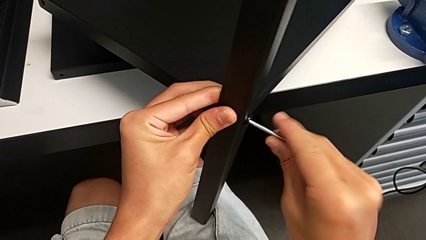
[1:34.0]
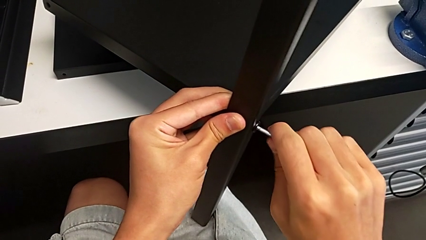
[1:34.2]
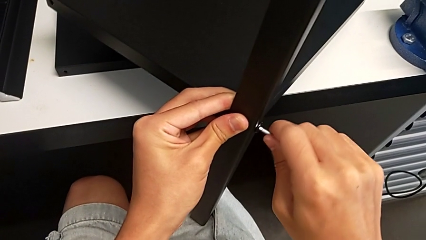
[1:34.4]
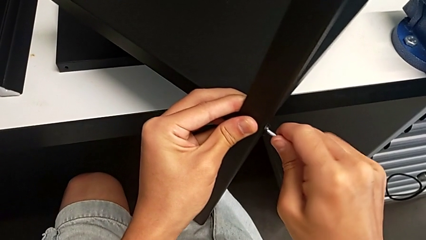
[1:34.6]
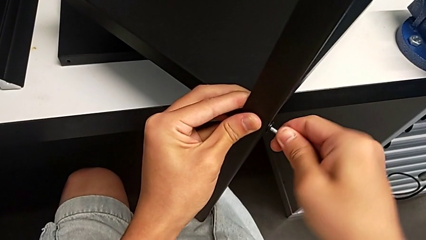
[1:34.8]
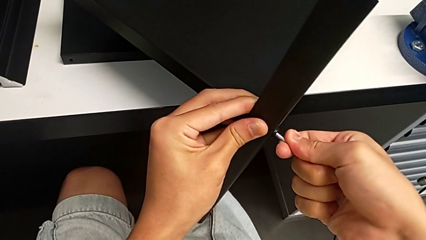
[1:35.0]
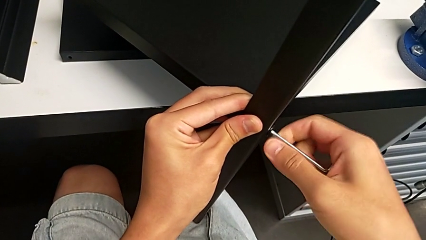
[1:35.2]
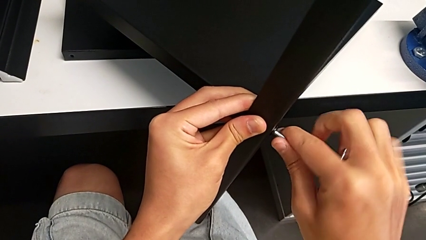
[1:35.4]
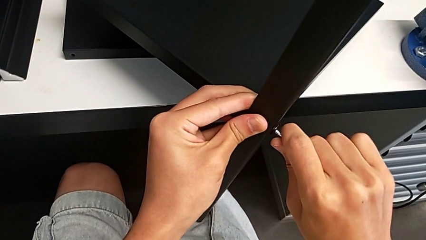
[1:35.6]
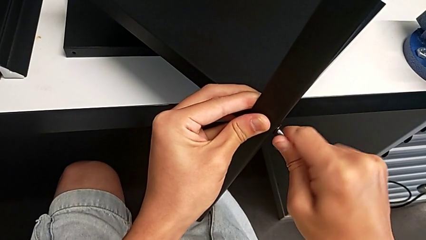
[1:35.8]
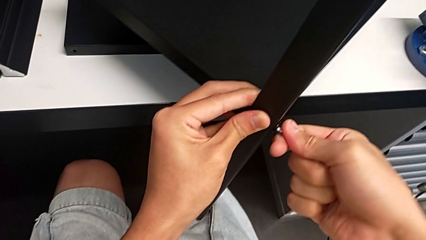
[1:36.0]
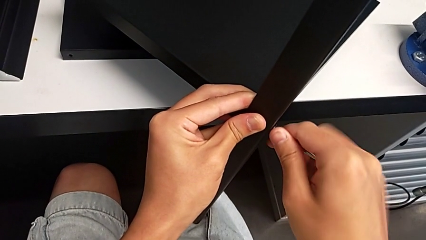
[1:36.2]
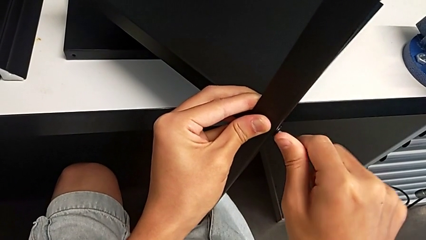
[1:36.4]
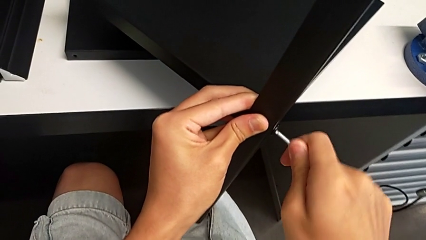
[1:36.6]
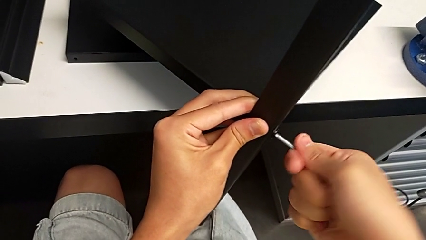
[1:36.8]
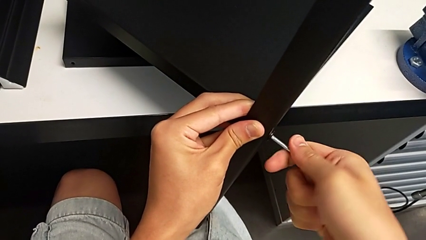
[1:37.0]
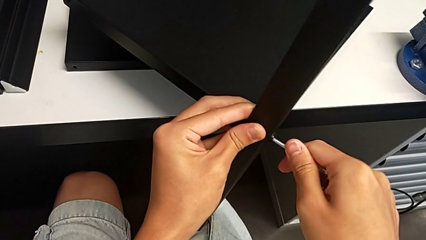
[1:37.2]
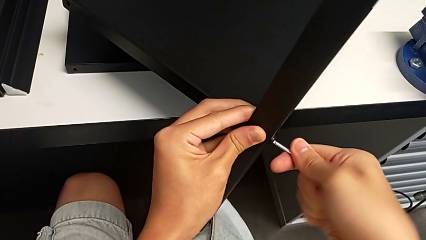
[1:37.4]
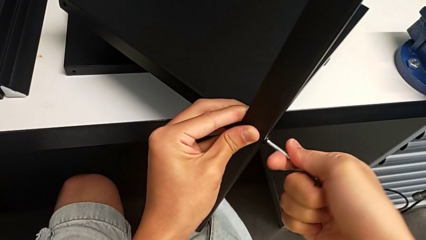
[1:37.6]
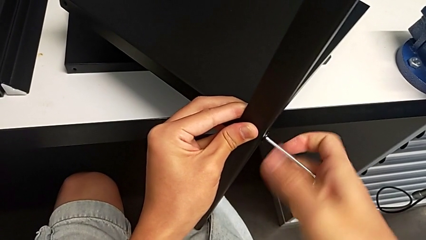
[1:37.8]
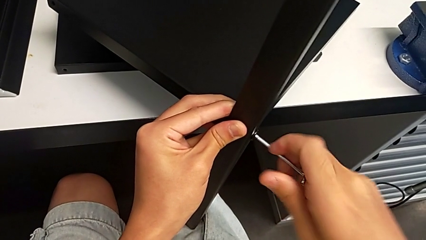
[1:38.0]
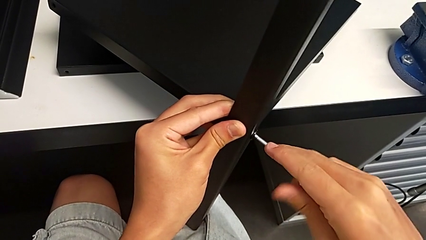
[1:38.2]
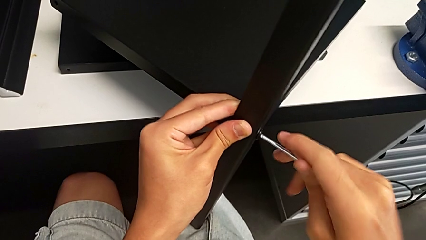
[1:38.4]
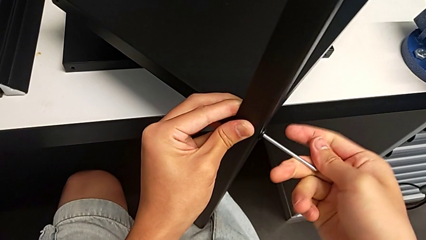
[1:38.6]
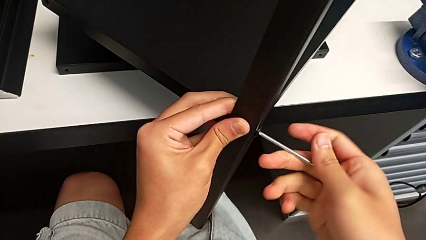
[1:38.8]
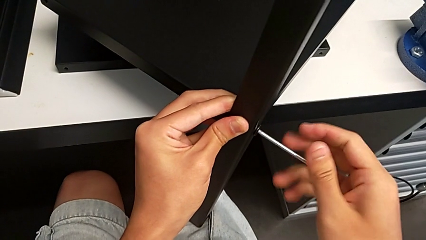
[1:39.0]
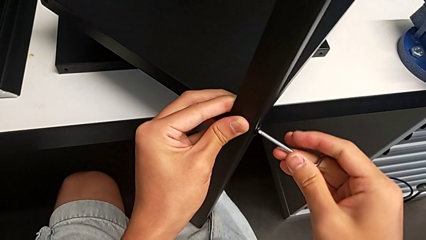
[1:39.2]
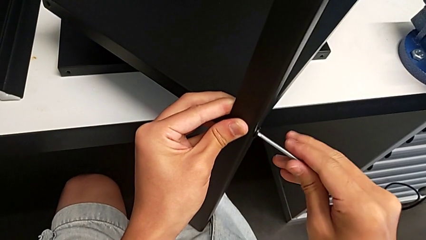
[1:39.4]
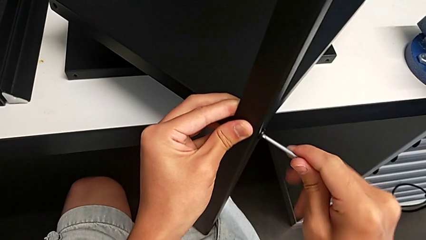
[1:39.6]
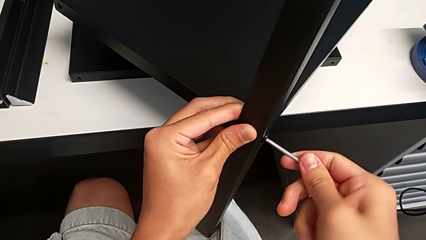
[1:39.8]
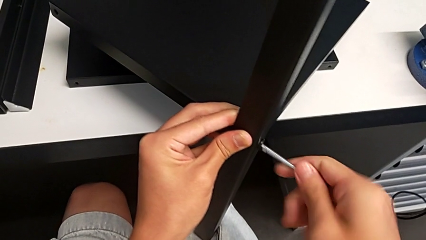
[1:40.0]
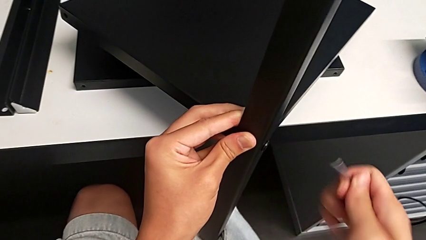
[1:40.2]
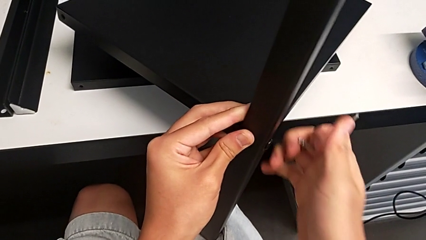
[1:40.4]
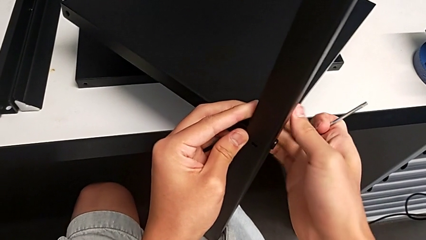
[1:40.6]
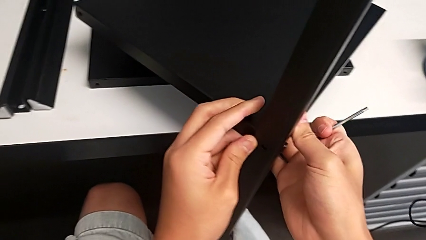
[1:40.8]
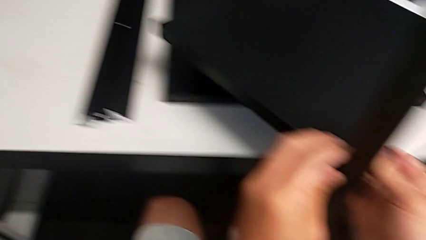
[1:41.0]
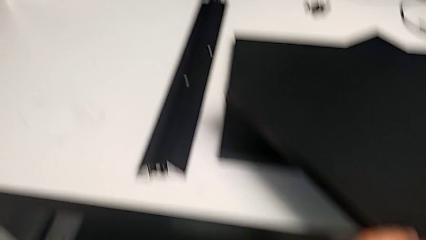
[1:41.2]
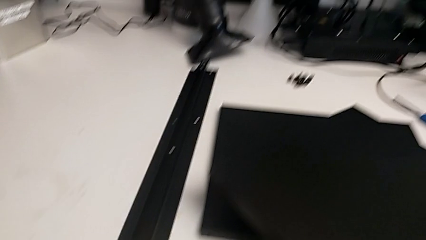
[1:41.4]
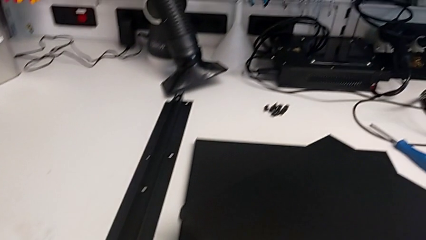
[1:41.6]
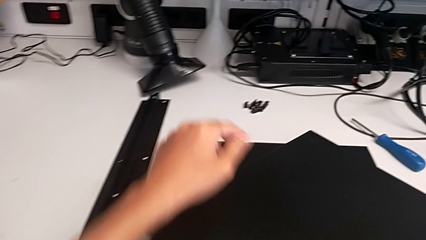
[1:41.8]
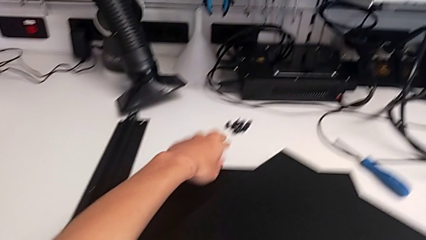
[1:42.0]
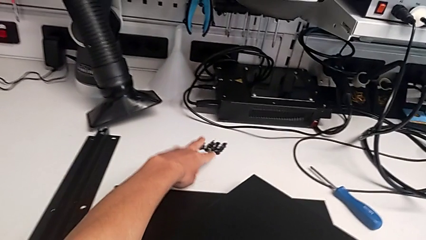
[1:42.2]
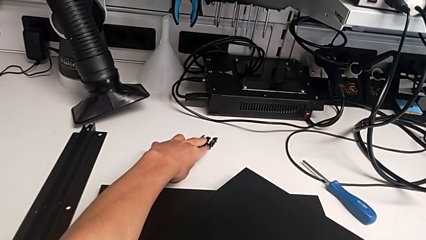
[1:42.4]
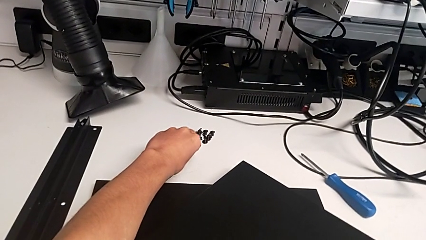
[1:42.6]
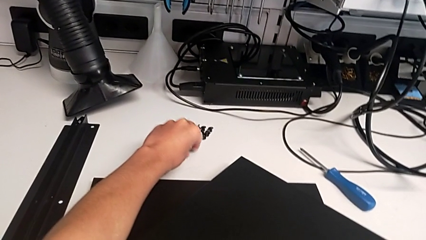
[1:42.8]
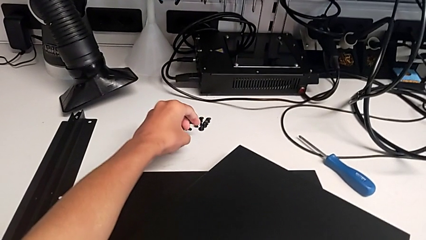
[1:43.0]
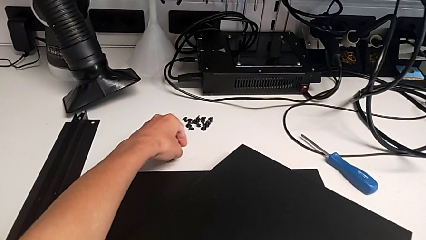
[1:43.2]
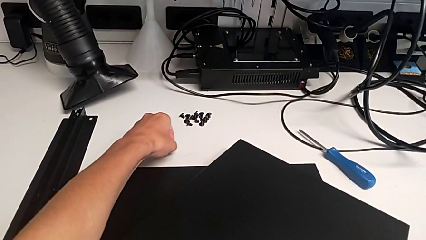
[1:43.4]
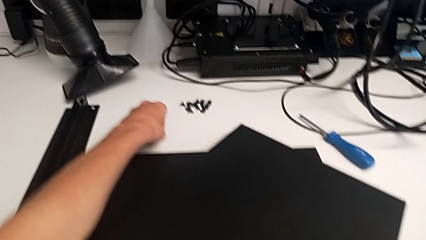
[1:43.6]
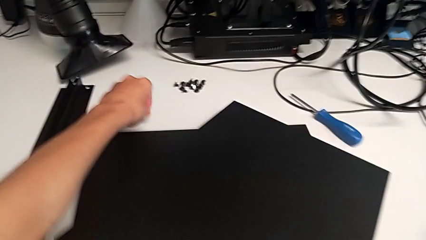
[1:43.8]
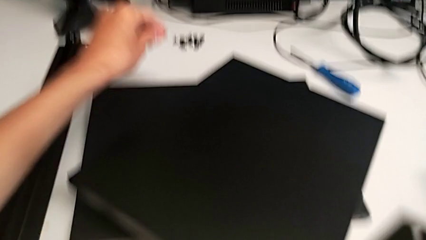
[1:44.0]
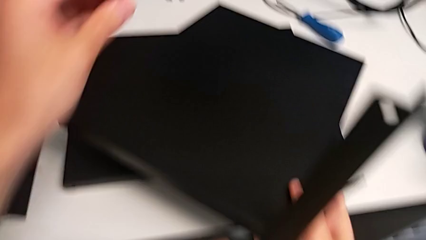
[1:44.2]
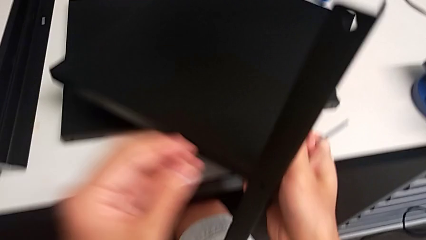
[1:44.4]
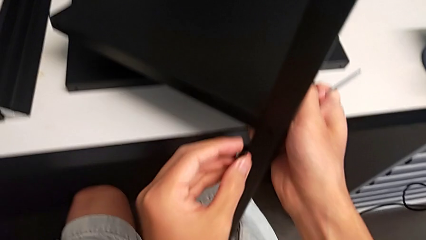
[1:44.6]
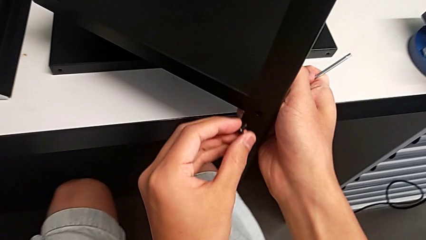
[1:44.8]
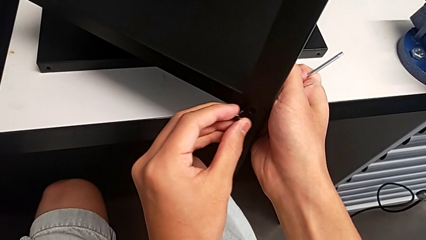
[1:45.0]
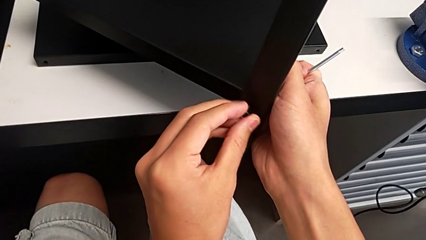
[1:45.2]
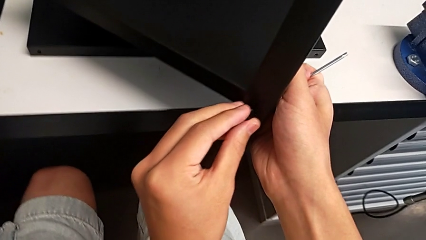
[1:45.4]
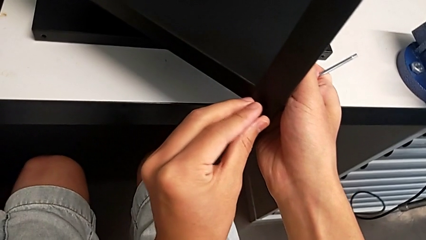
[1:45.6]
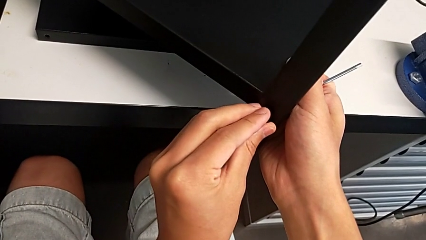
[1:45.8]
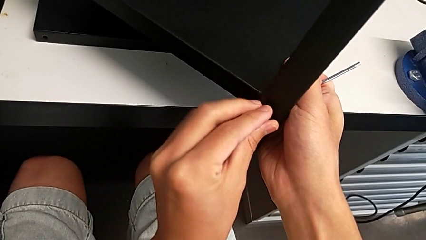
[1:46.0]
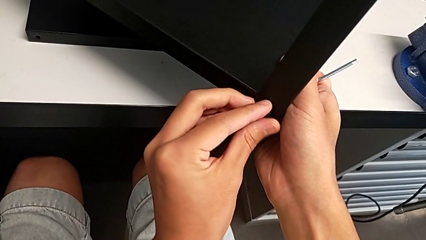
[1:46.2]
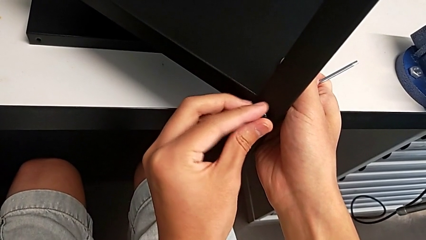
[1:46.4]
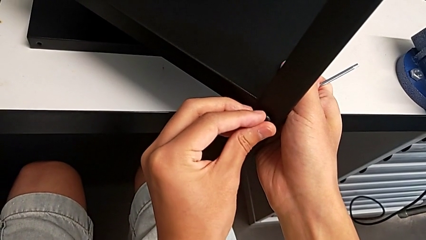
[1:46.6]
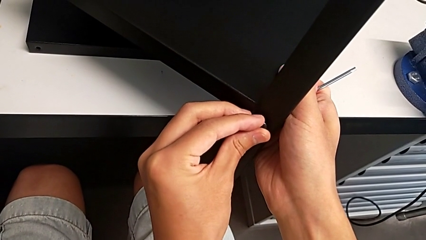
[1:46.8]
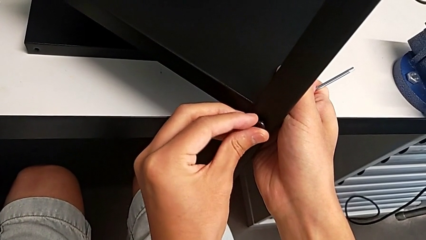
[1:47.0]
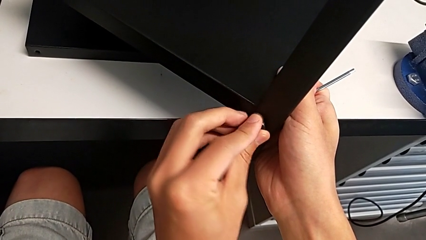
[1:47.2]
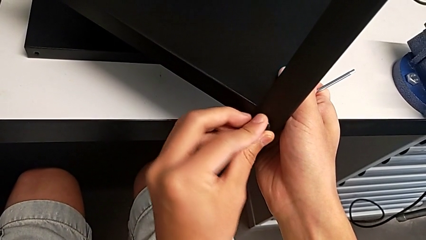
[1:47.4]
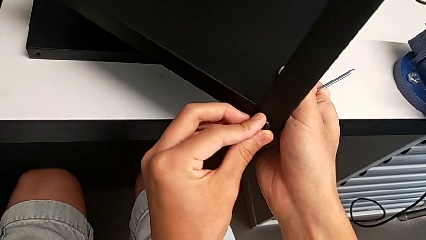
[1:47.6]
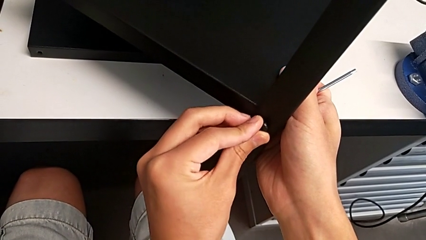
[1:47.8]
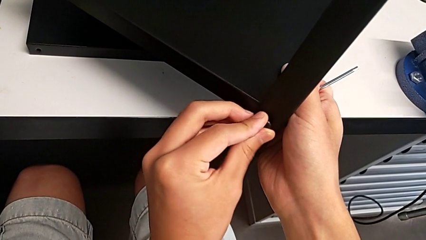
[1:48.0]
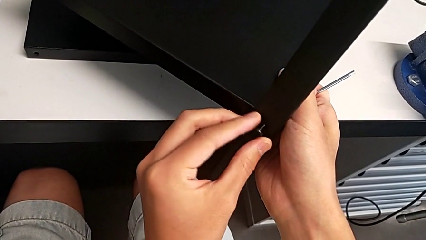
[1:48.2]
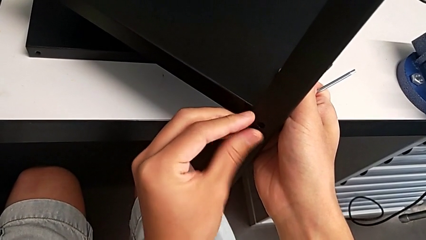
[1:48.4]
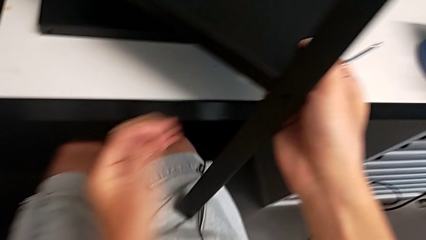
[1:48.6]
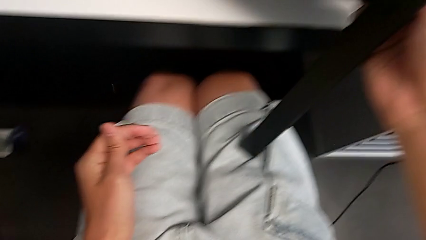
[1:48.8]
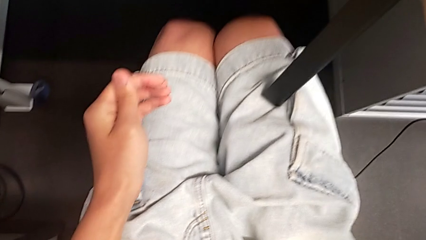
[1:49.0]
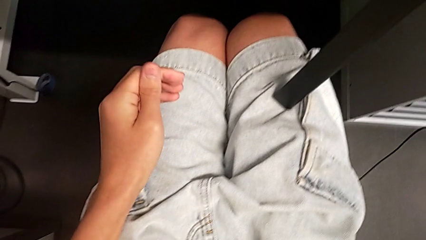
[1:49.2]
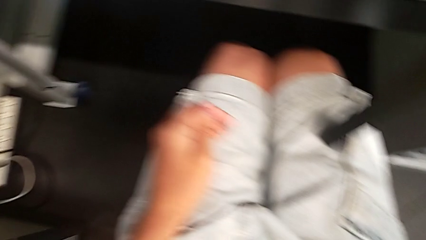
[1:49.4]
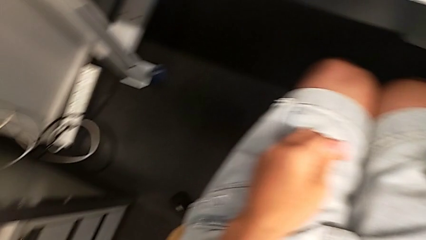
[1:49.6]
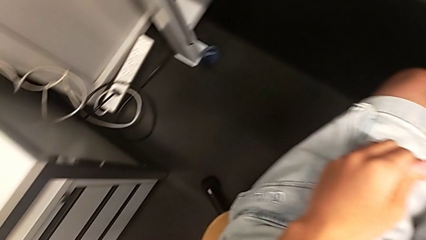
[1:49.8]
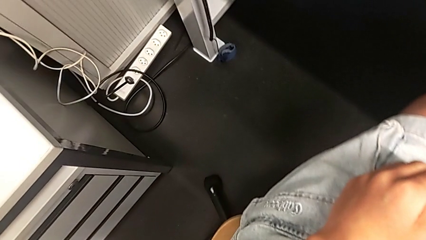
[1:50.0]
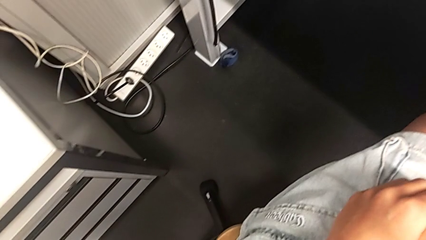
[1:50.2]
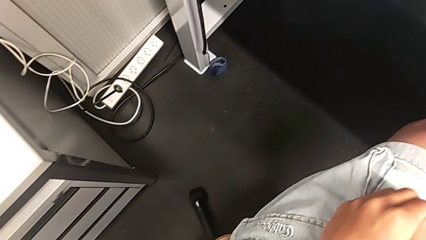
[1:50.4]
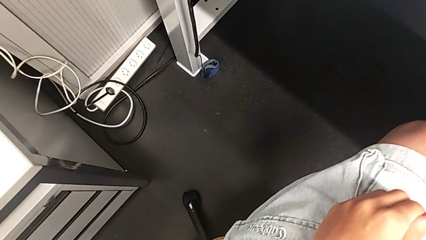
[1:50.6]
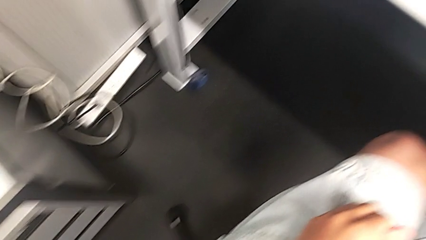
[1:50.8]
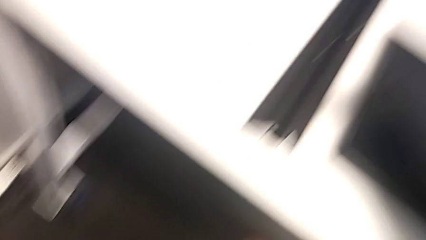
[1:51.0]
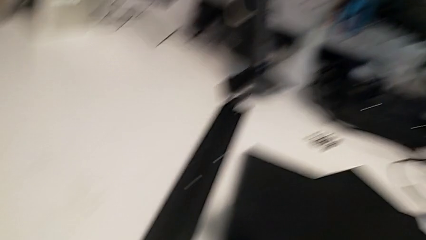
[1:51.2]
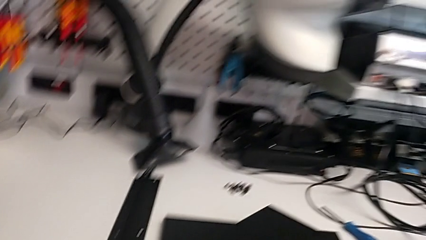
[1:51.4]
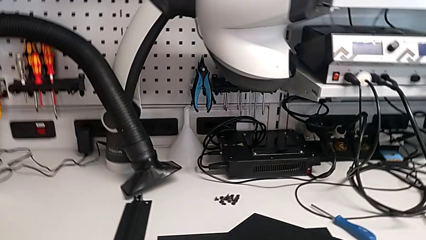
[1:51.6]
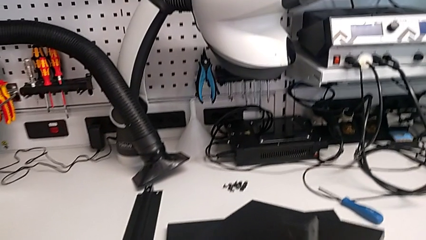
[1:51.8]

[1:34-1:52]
The camera wearer is screwing the first leg onto the shelf. They screw the hex socket head, withdraw the Allen wrench, grab the hex socket head, insert it and wrongly drop it.
